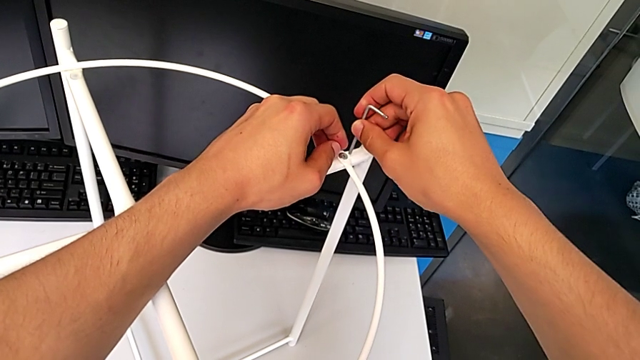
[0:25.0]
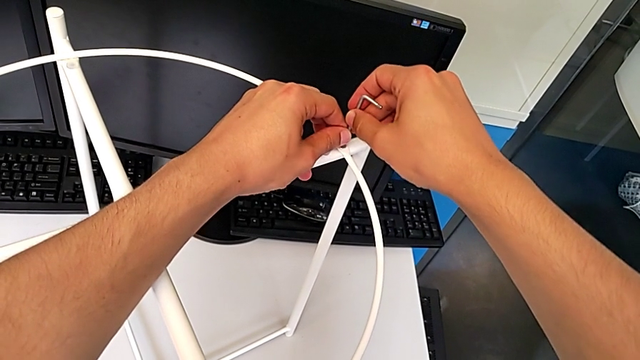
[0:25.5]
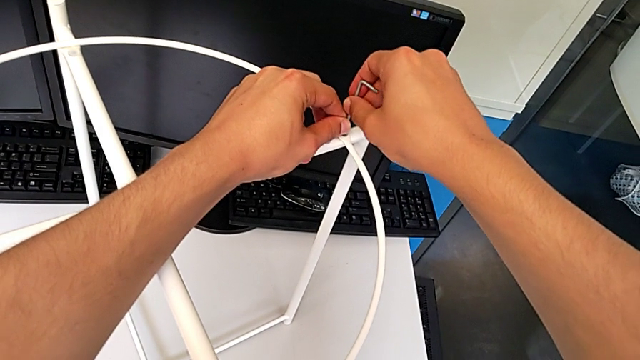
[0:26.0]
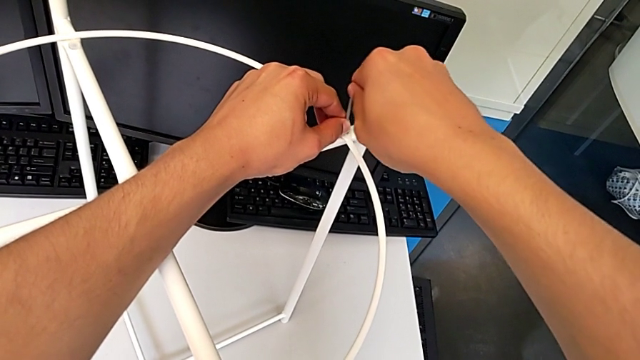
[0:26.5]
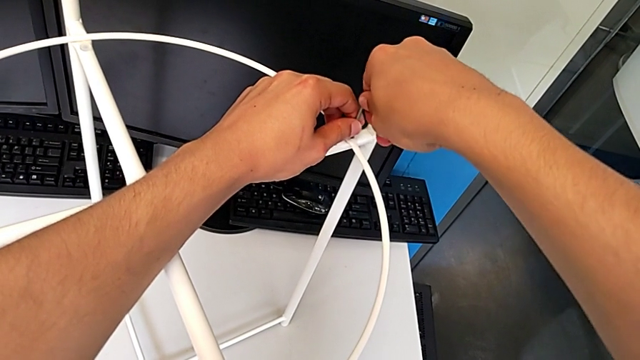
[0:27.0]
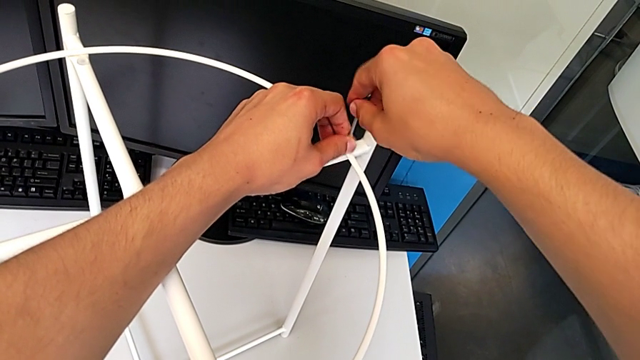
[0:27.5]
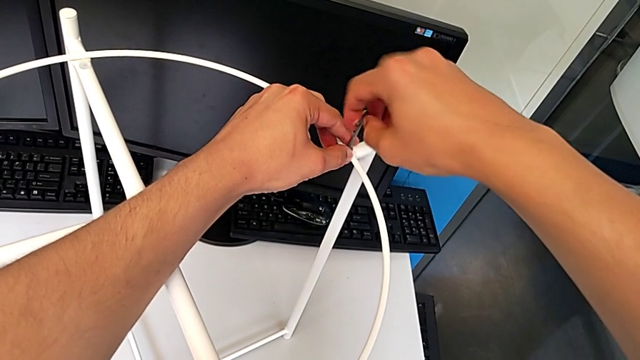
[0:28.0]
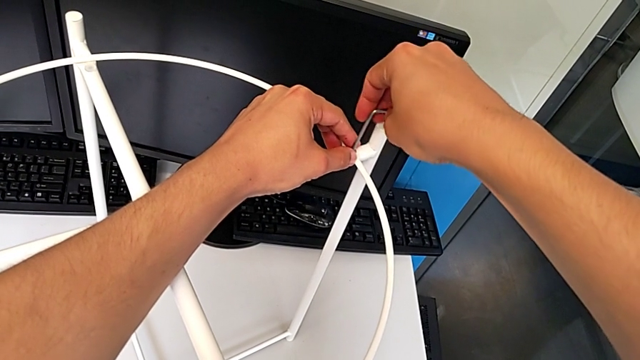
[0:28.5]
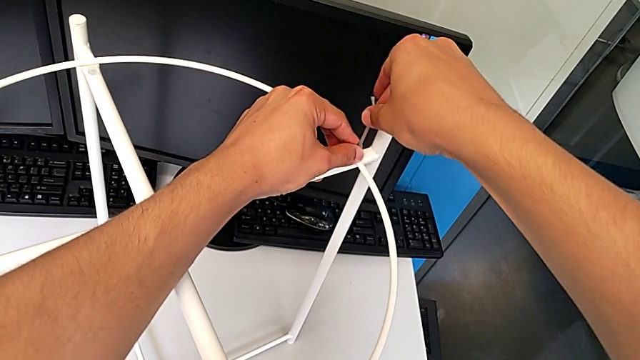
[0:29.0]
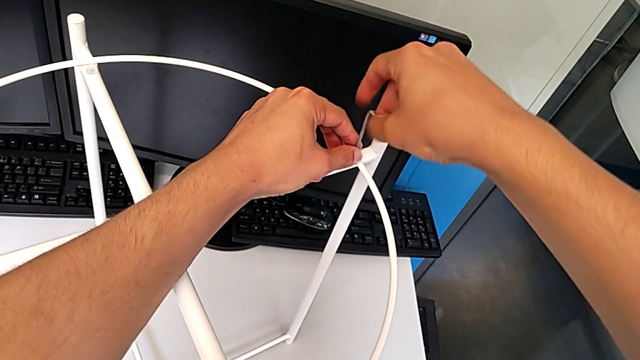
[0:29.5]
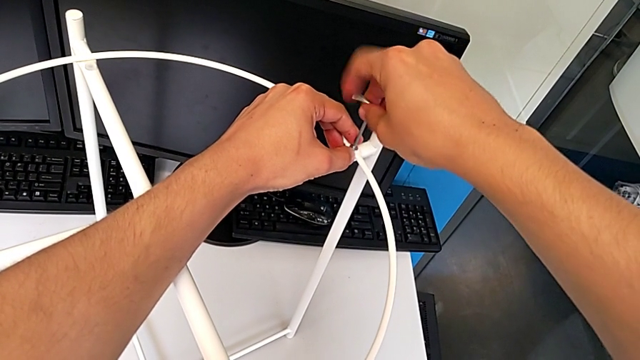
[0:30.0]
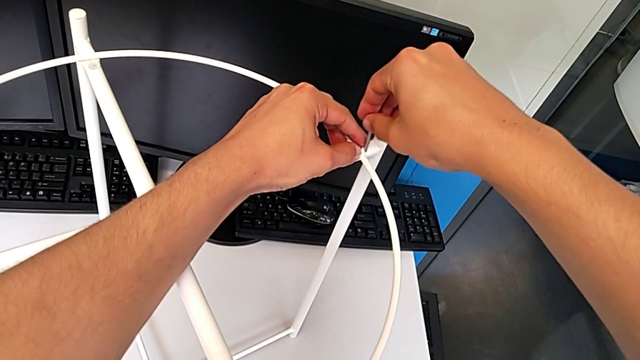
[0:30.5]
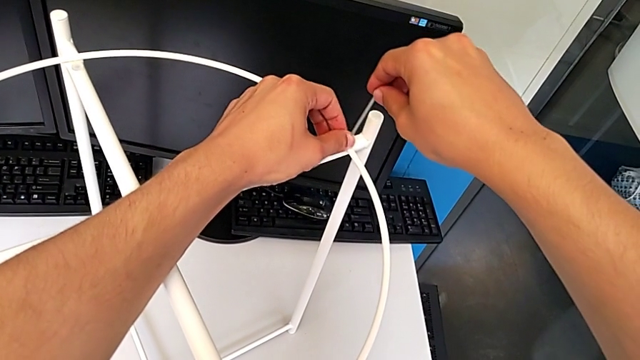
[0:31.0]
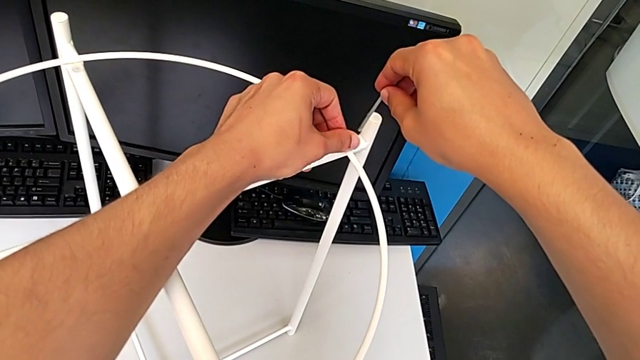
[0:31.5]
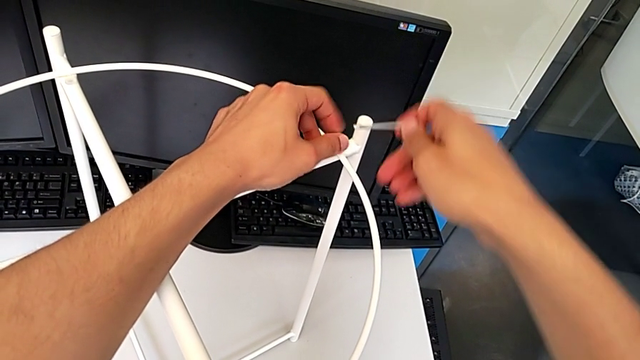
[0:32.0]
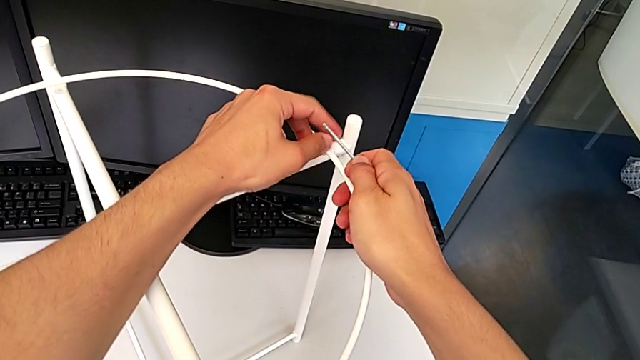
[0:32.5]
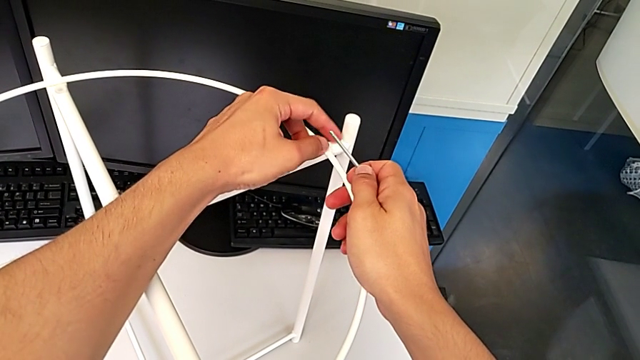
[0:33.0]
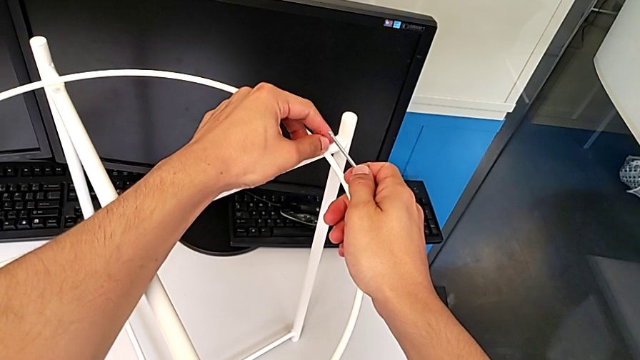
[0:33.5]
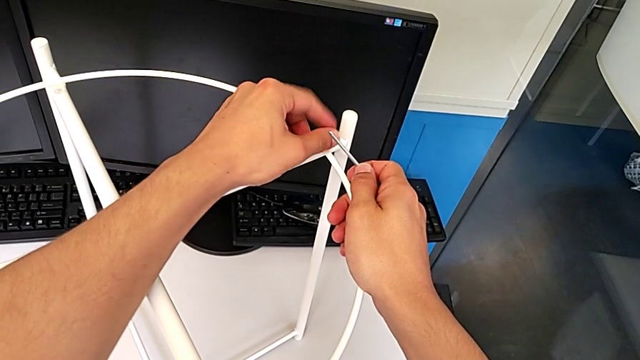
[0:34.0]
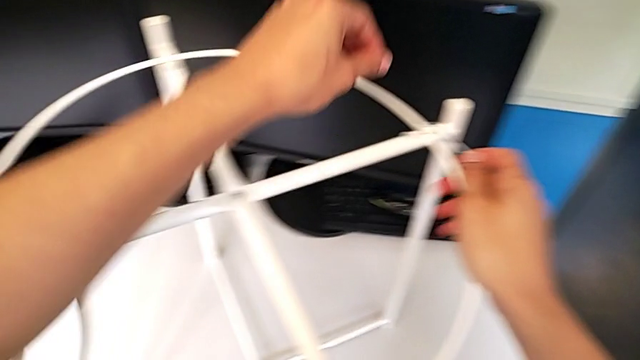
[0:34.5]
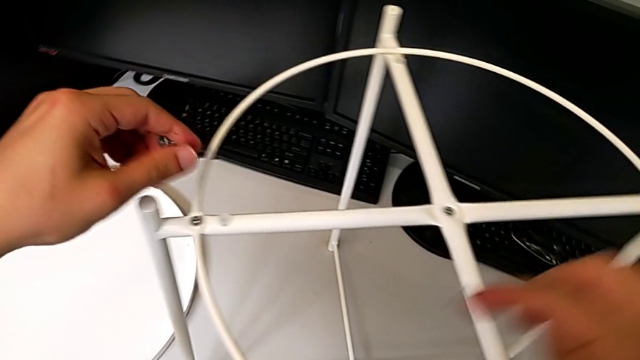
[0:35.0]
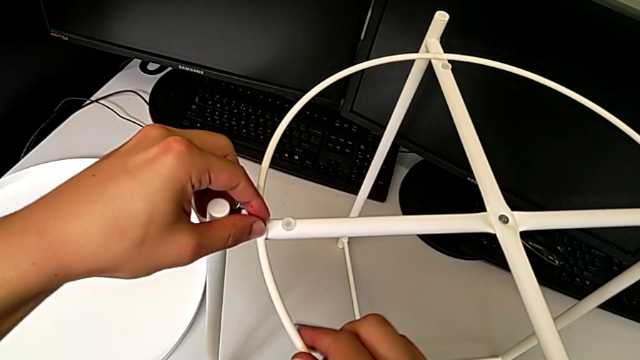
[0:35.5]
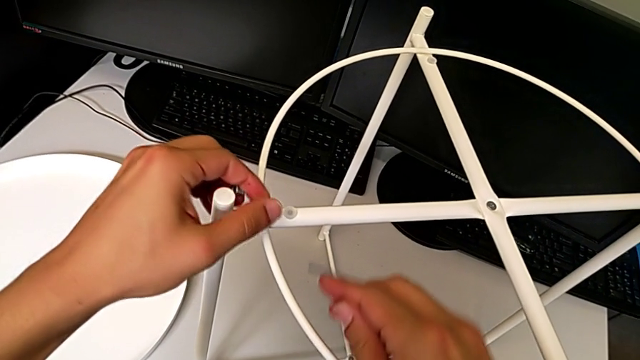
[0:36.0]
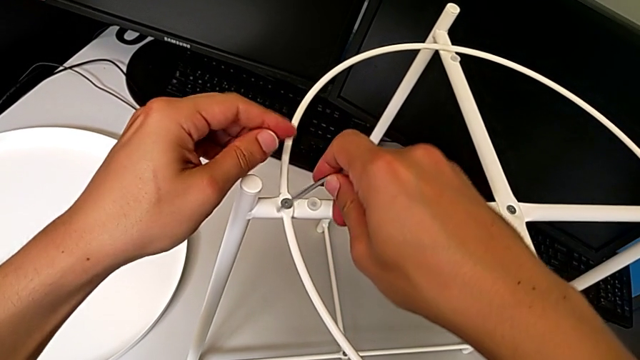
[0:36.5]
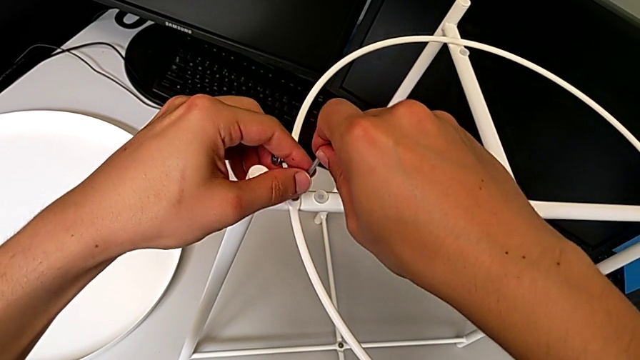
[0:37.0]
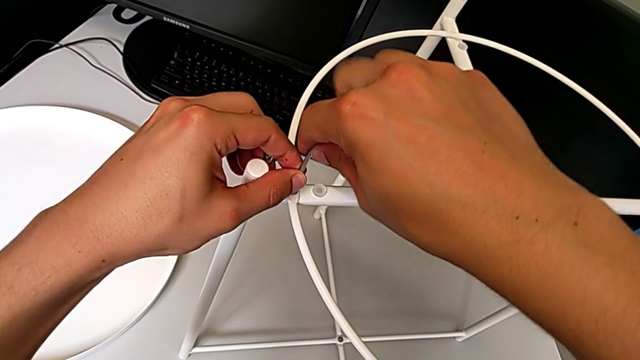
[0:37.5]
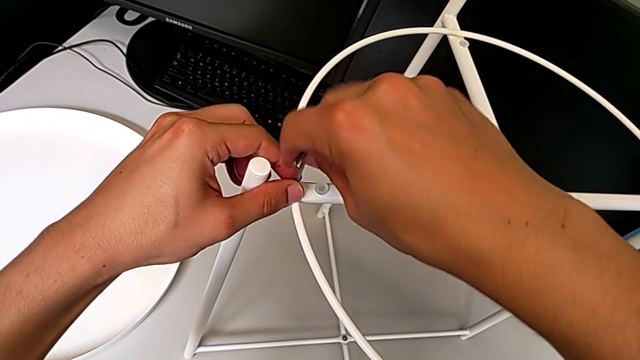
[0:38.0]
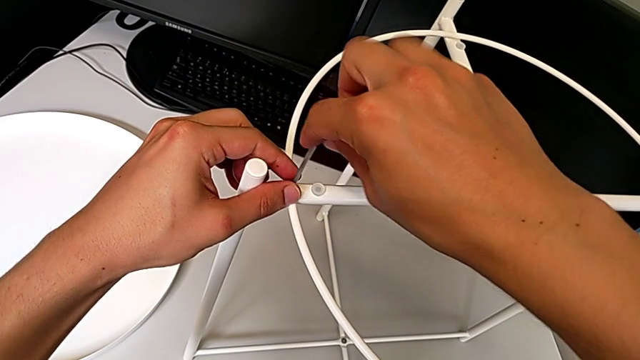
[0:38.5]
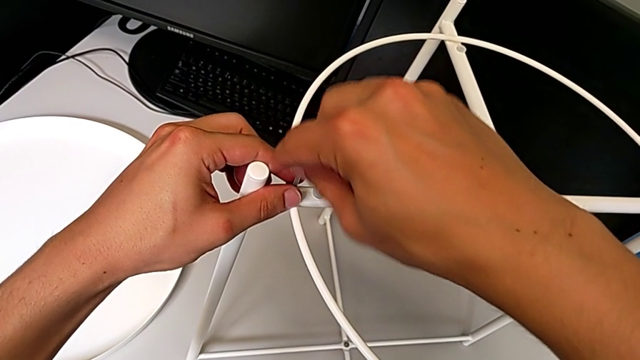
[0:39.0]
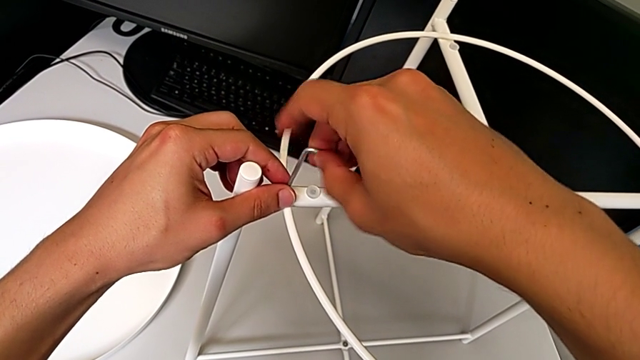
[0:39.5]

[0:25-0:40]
The camera wearer is disassembling the circle. They insert the Allen wrench with the right hand, unscrew the hex socket head and withdraw the Allen wrench with the right hand. They unscrew the hex socket head, disassemble it, approach it and unscrew it, all with the left hand. They insert the Allen wrench, unscrew the hex socket head and withdraw the Allen wrench, all with the right hand.

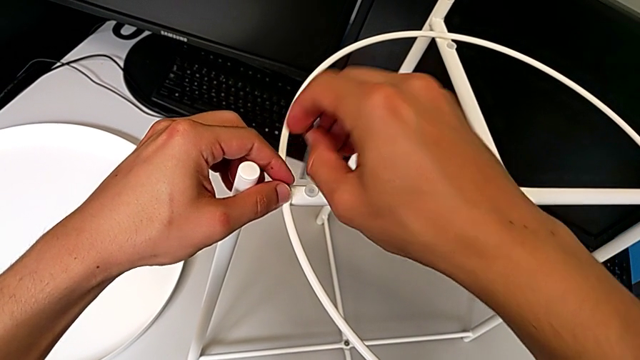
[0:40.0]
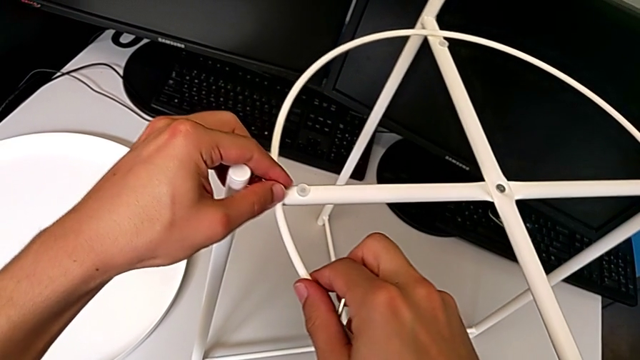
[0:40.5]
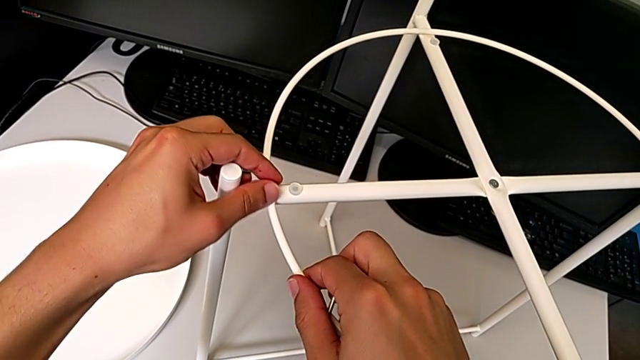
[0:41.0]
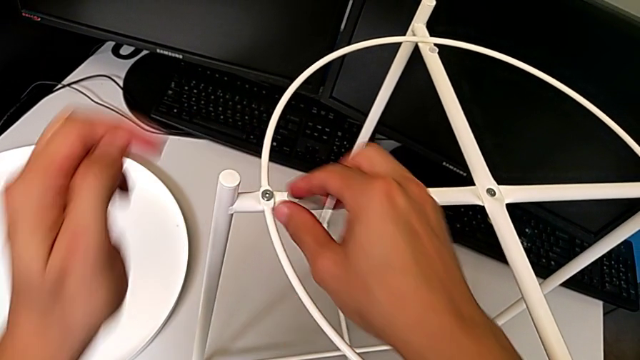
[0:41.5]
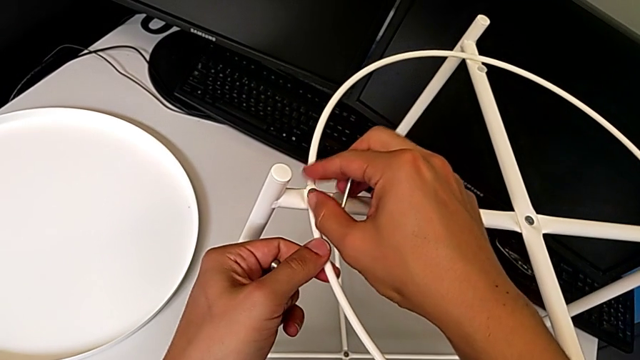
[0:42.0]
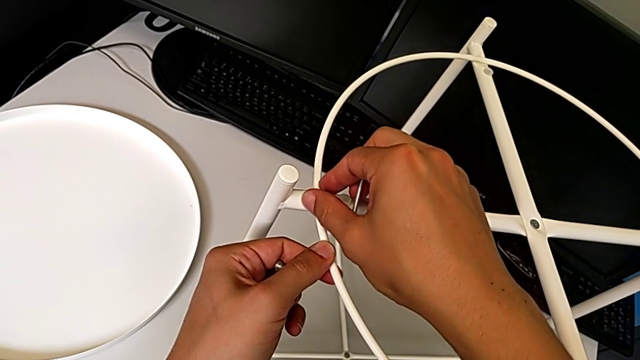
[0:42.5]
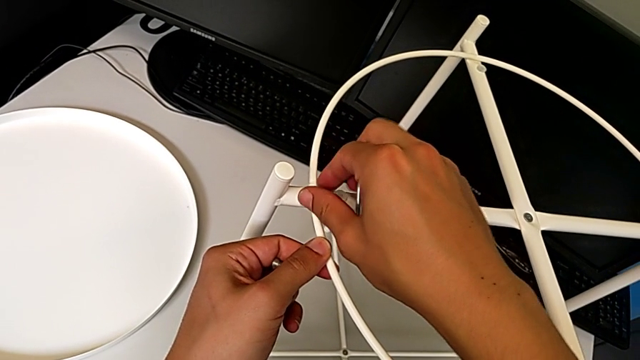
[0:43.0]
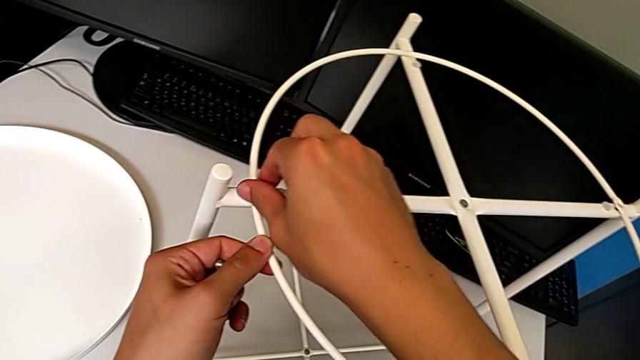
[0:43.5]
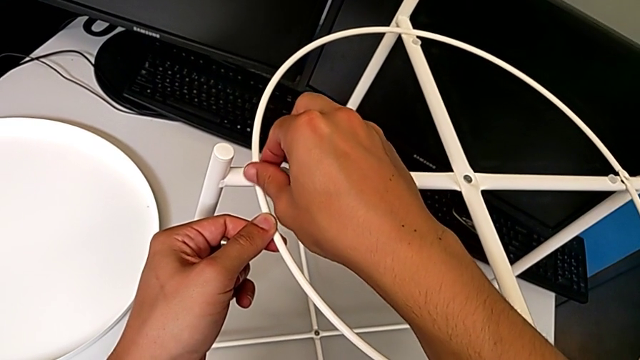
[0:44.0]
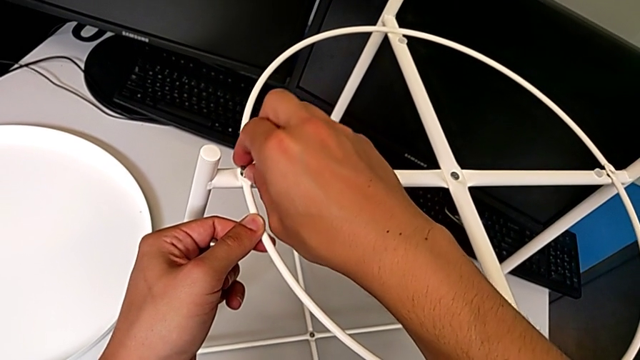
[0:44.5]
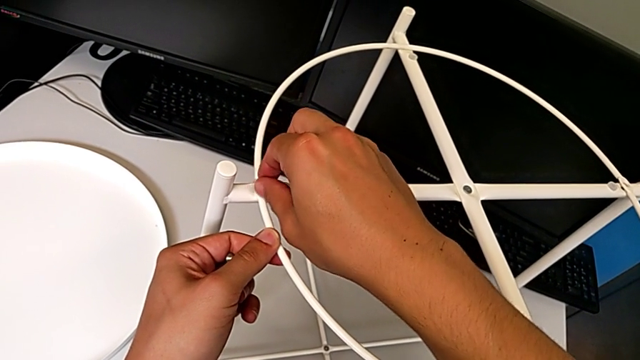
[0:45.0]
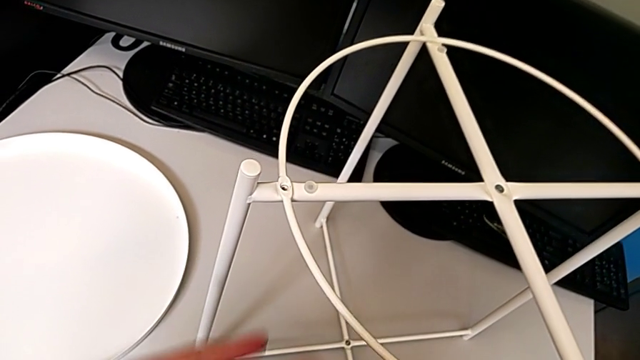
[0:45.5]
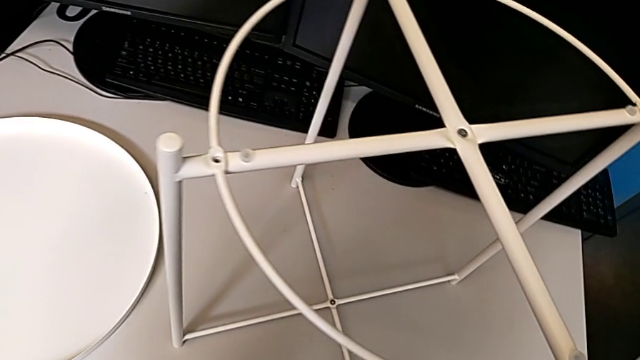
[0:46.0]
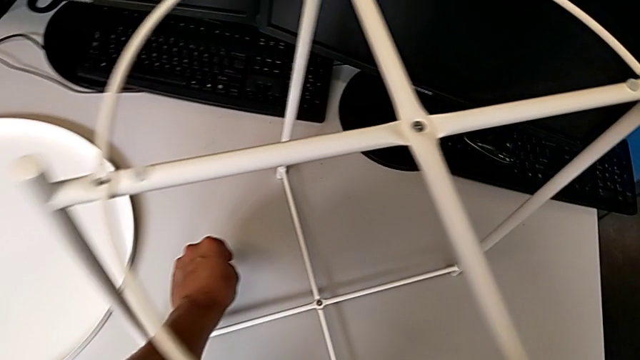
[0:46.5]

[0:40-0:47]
The camera wearer is disassembling the circle. They unscrew the hex socket head with the left hand, unscrew it with the right hand, disassemble it with the right hand, grab it with the left hand and place it with the left hand.
